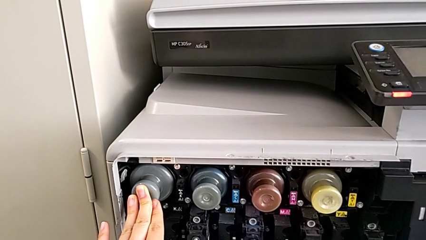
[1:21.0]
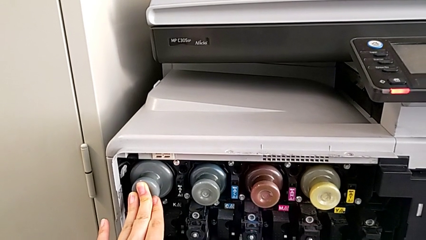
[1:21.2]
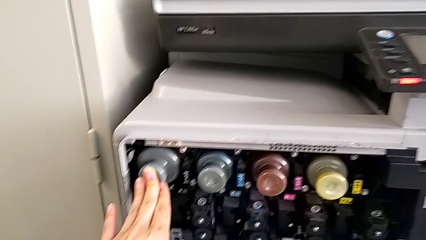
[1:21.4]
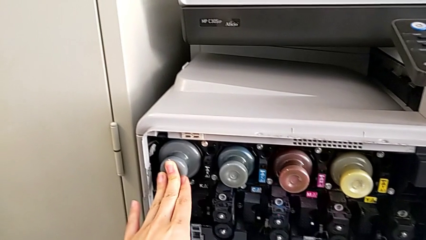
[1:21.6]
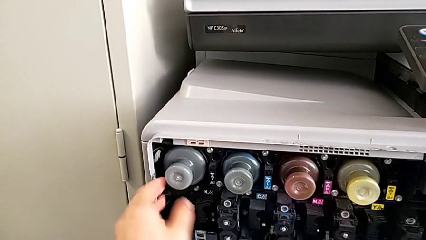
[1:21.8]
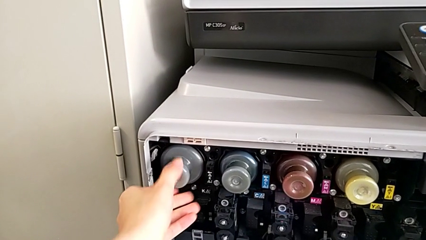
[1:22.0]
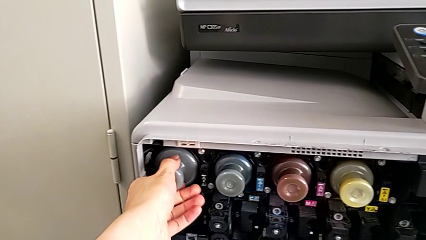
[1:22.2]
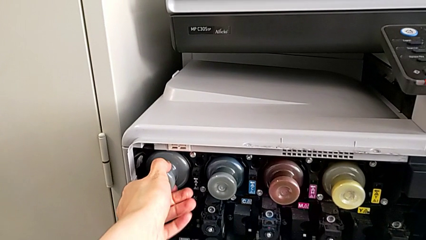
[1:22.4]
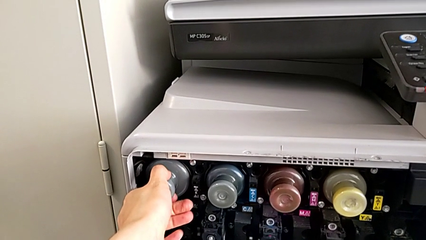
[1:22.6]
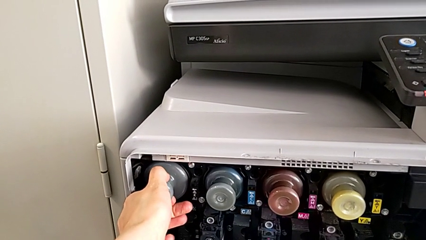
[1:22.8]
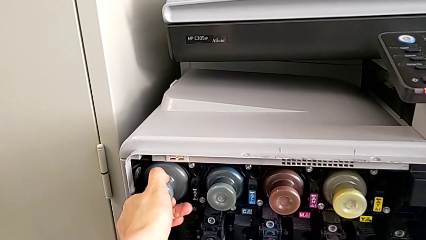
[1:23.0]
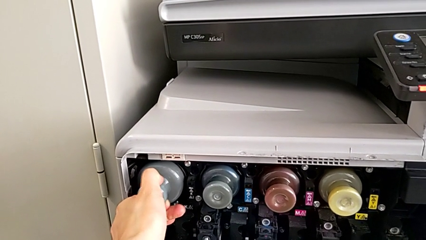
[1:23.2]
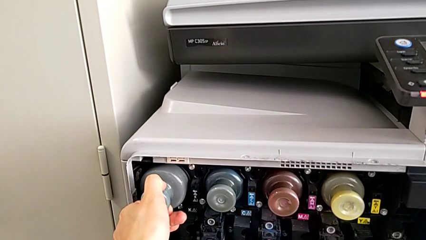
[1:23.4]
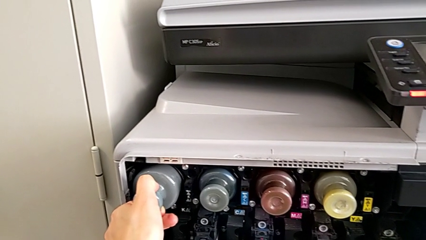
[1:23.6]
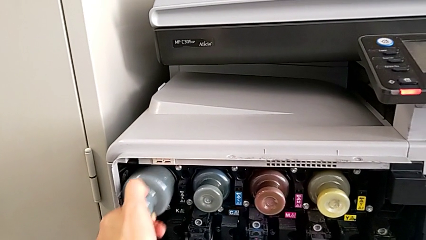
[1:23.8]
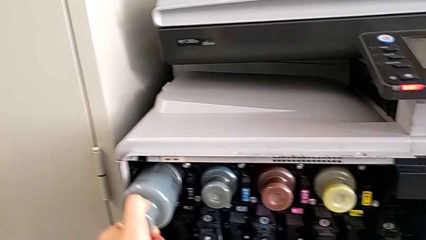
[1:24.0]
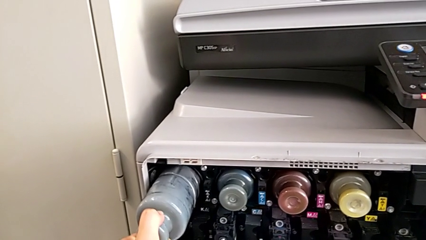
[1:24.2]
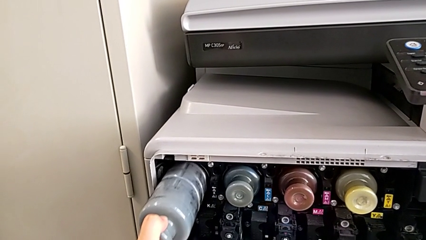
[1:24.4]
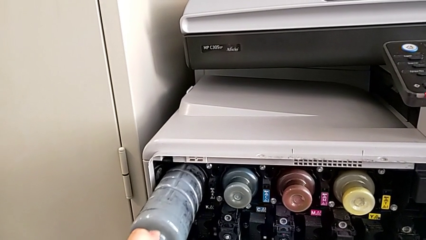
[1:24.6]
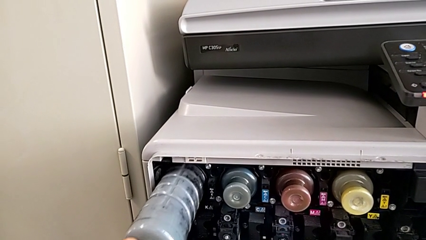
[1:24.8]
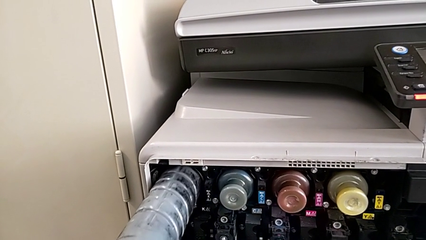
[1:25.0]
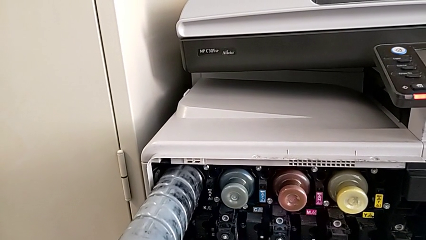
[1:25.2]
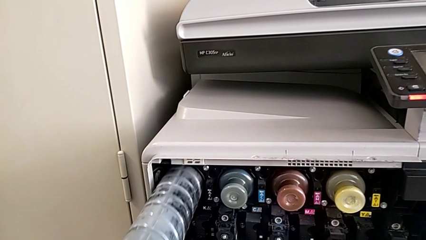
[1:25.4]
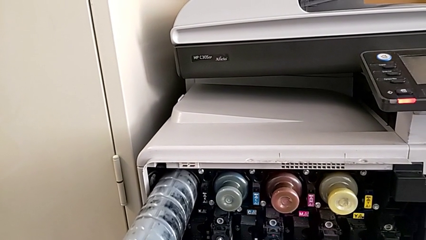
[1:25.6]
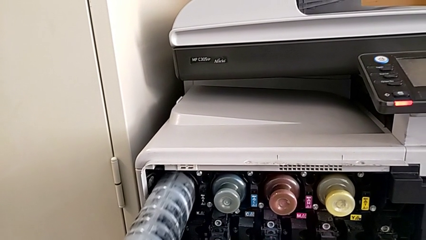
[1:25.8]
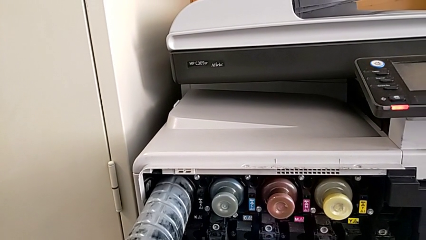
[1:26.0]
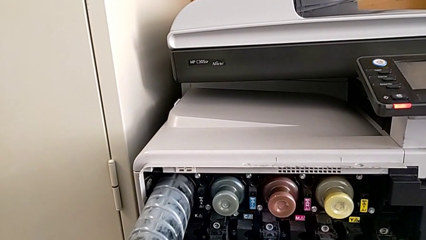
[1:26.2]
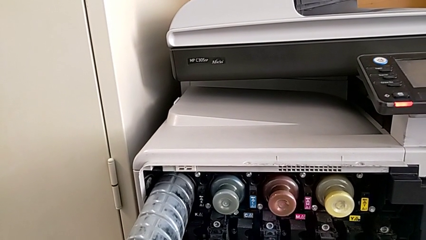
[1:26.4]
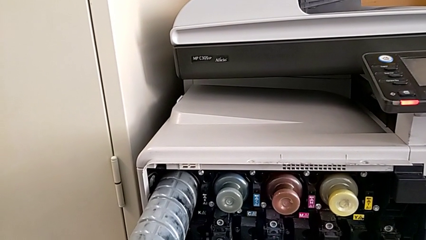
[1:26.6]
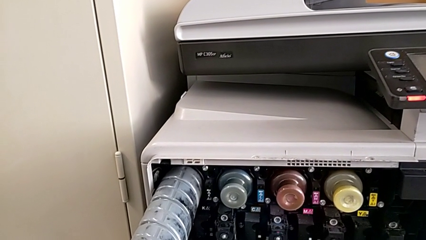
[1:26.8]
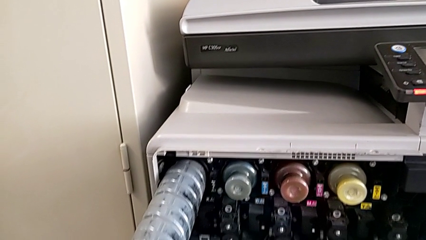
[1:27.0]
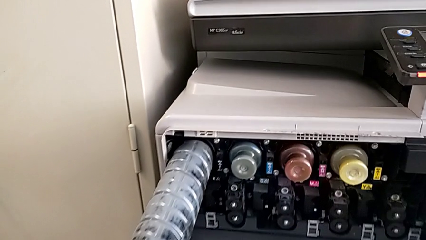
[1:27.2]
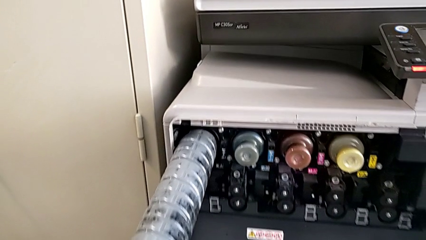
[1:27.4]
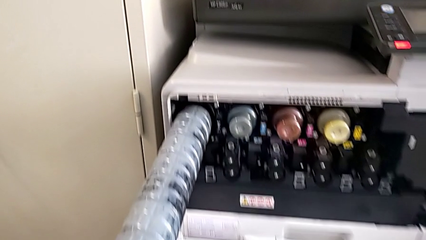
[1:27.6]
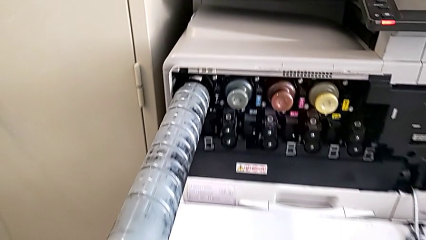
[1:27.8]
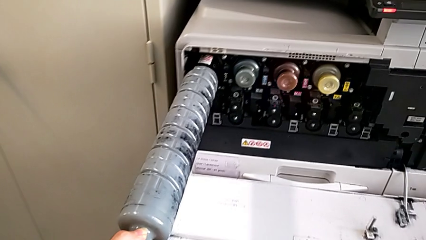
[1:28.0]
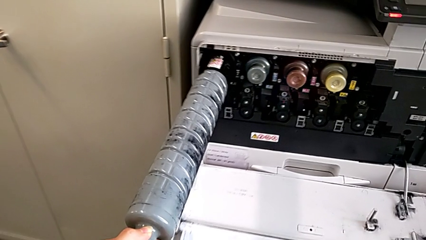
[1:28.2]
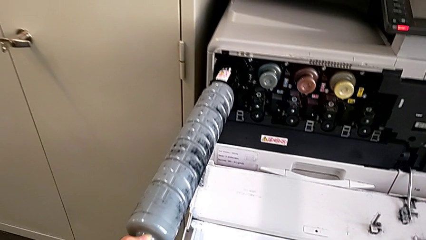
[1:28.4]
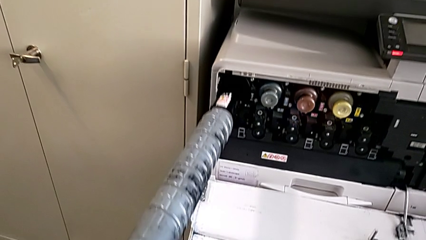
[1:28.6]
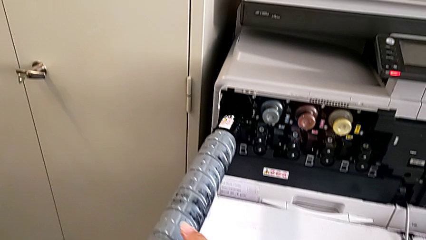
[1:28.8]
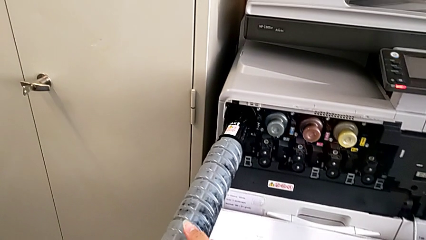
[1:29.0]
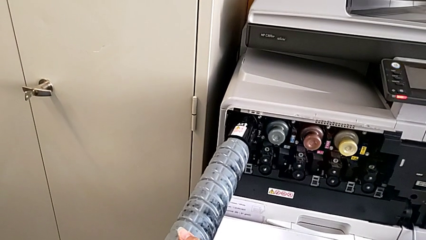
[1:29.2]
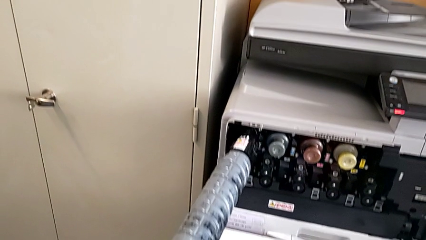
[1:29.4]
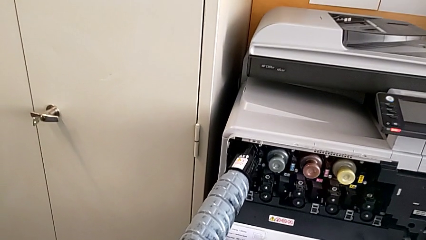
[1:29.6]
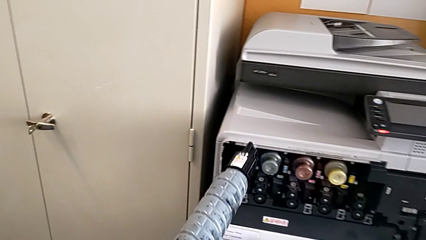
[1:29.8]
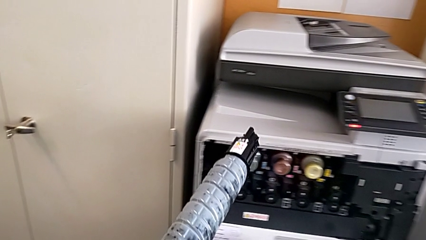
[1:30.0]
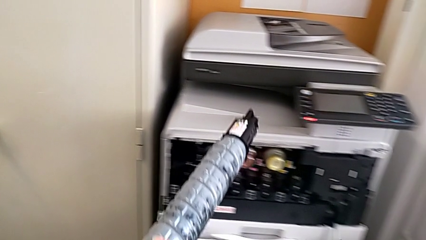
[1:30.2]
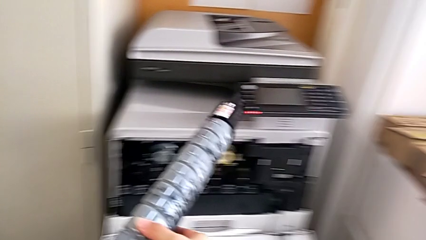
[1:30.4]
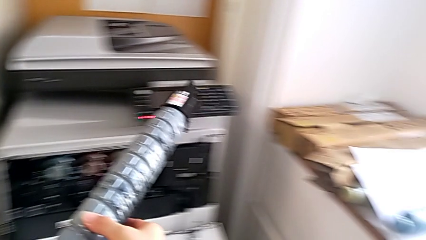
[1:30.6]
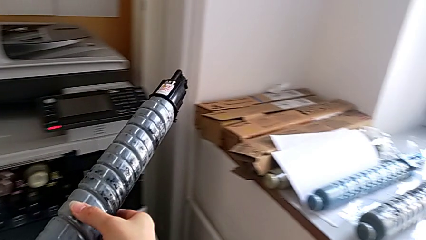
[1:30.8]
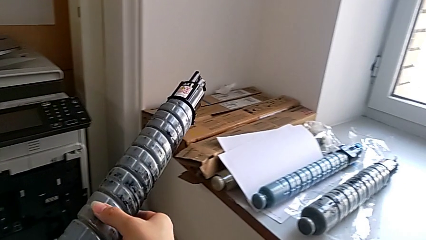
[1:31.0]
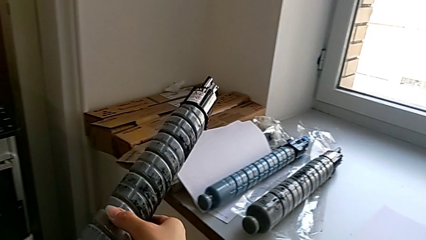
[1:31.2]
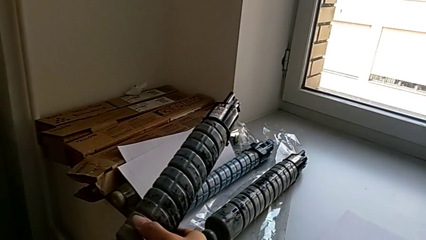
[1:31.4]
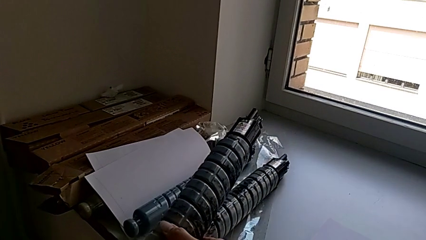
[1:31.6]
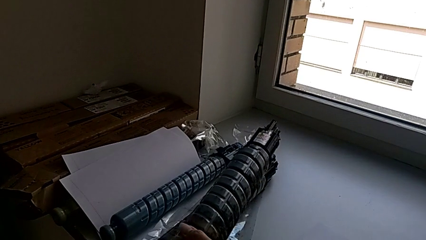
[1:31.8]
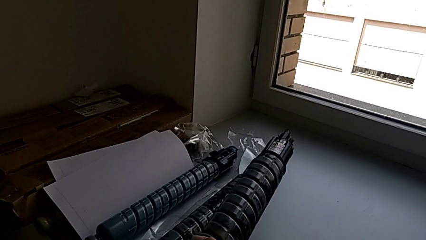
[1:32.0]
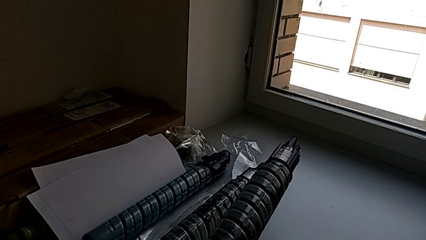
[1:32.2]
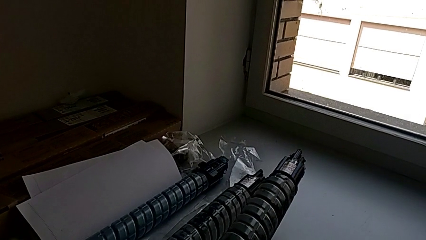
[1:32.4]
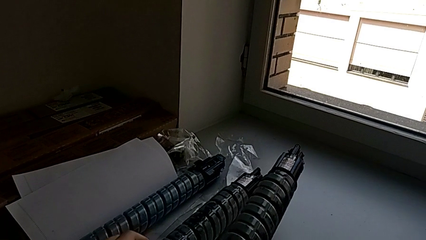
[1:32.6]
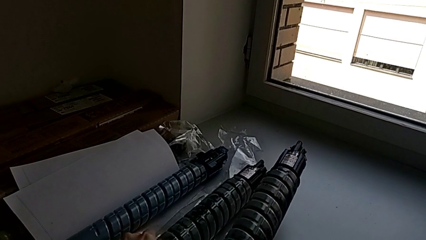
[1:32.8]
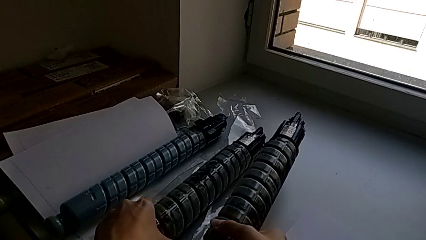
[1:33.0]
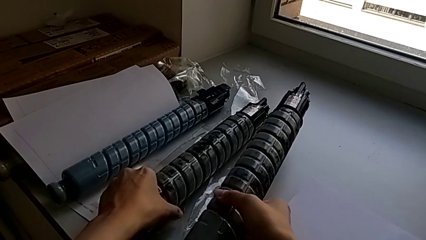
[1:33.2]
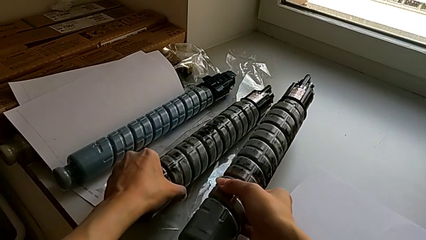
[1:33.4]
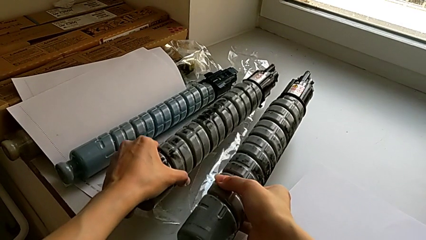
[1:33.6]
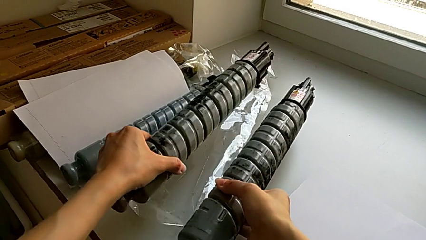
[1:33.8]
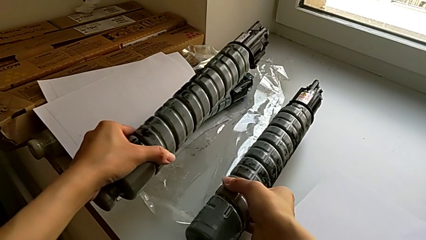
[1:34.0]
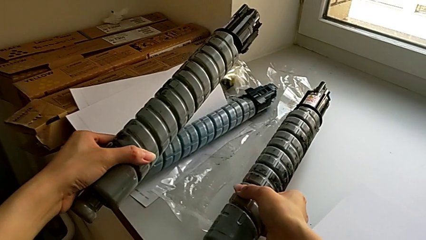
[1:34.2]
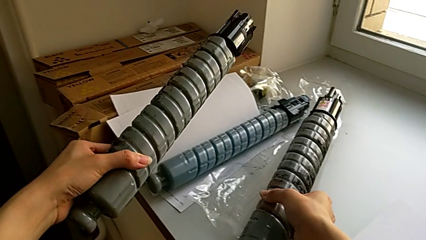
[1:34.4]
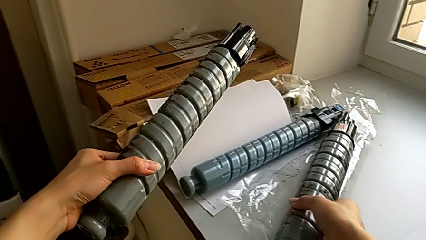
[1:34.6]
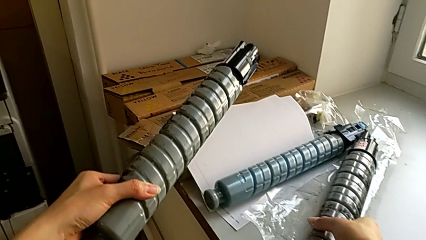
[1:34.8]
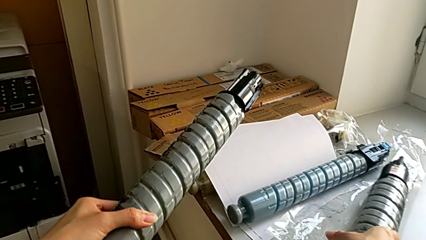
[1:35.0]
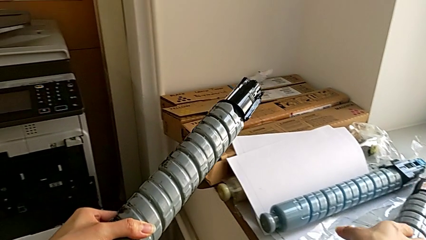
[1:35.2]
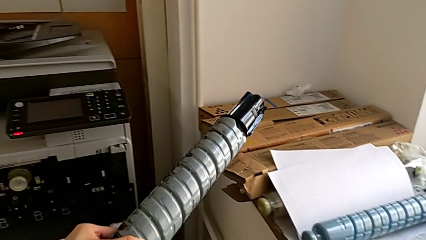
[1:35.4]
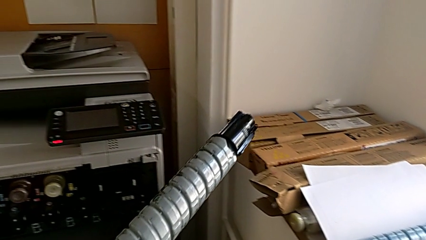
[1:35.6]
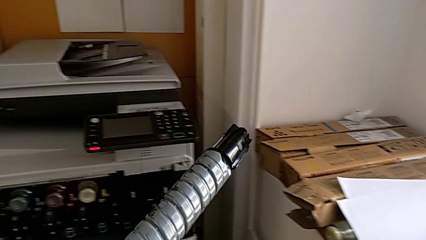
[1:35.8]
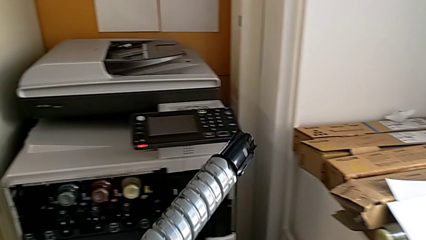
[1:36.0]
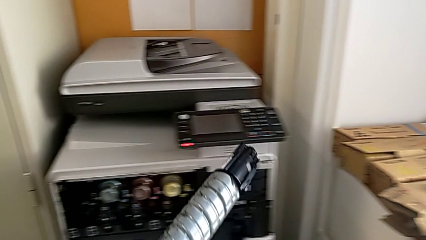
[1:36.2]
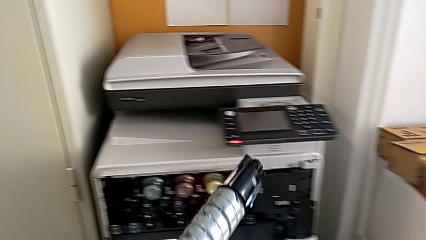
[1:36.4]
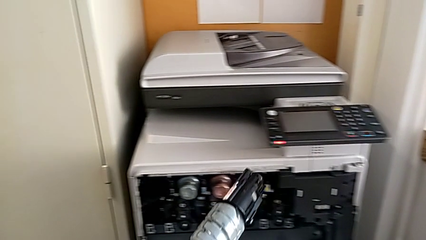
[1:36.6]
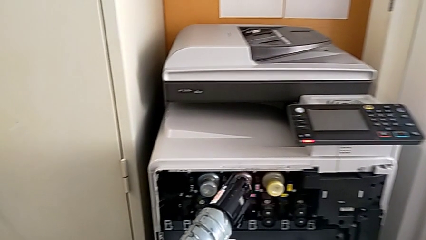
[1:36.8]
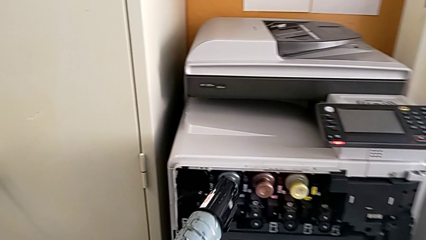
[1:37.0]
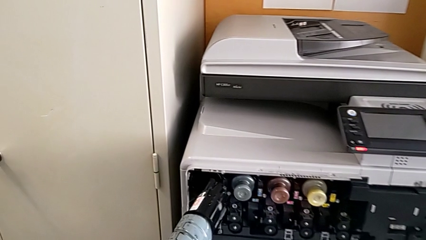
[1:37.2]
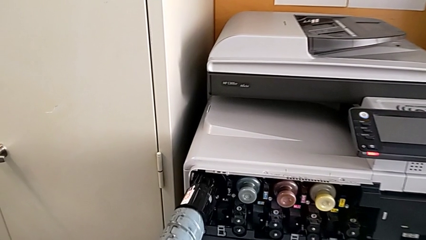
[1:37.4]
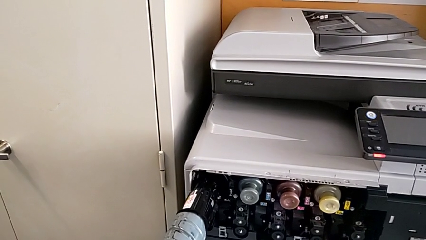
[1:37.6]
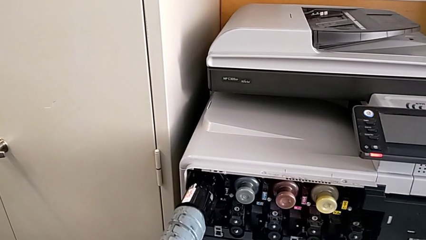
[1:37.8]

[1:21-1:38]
The camera wearer is exchanging a black ink cartridge. They pull the black ink cartridge, pull the ink cartridge, withdraw it, place it with the right hand, grab the new ink cartridge with the left hand and approach the printer.
